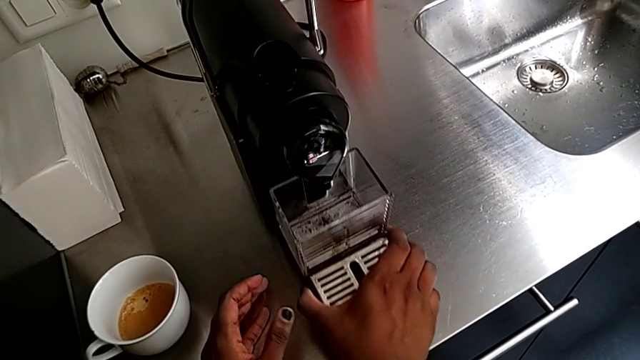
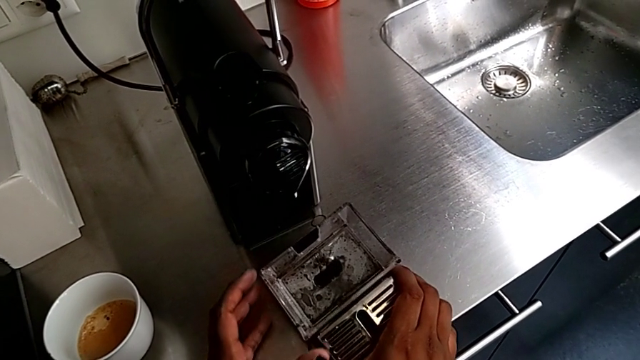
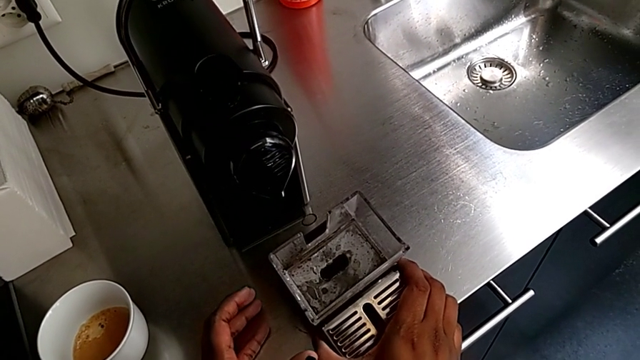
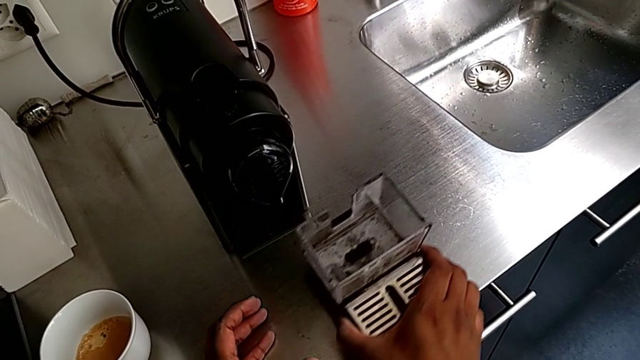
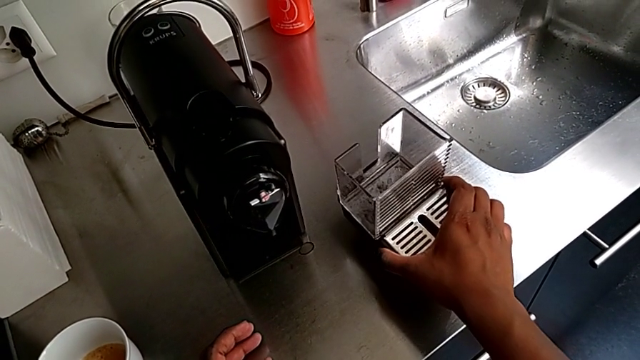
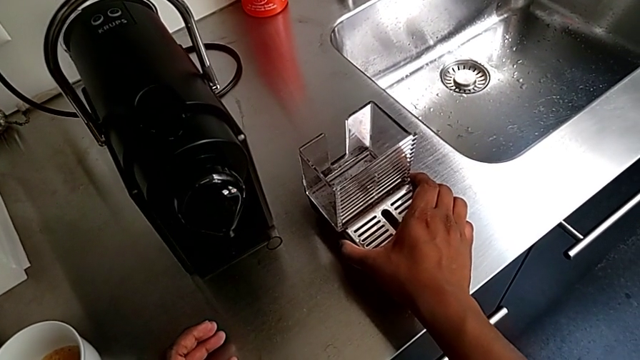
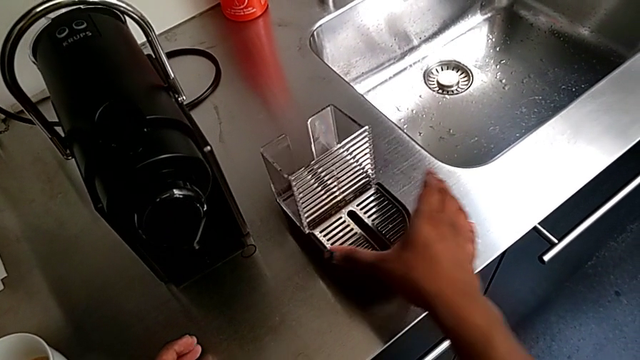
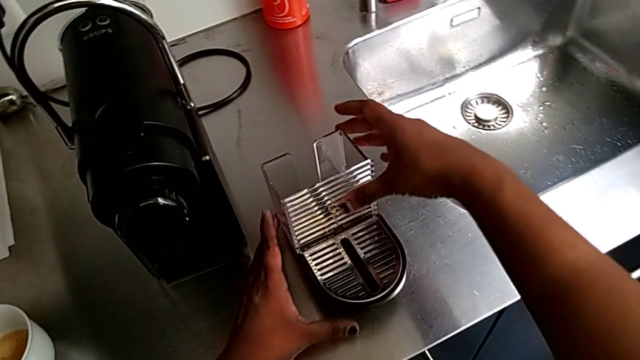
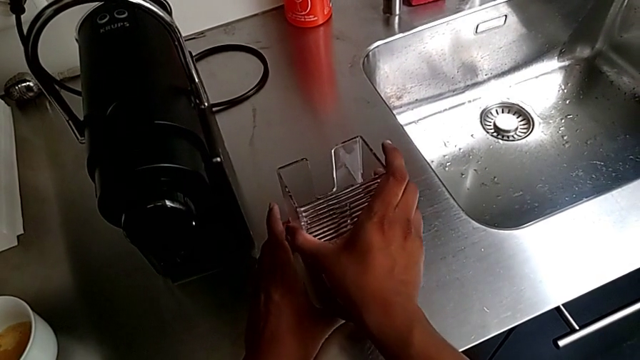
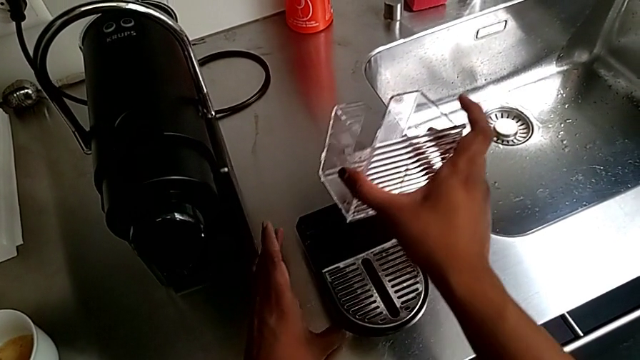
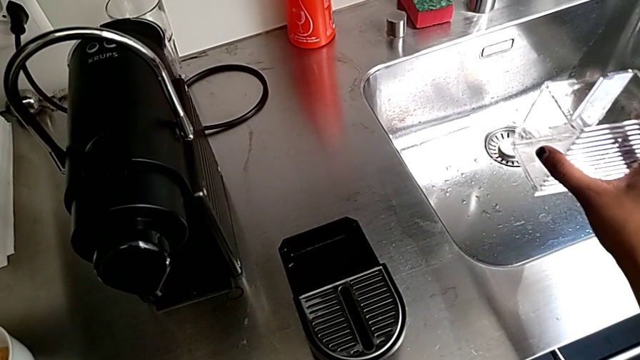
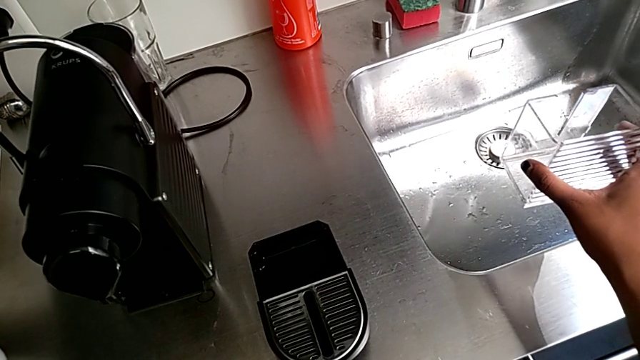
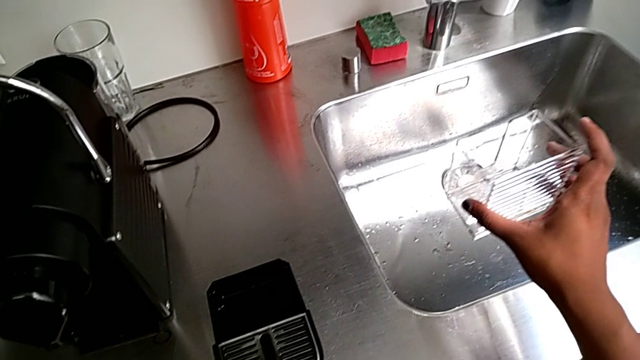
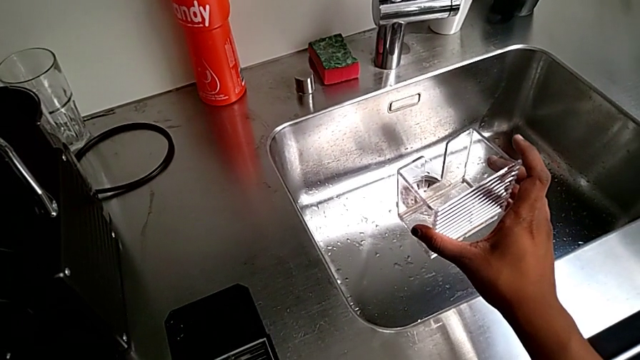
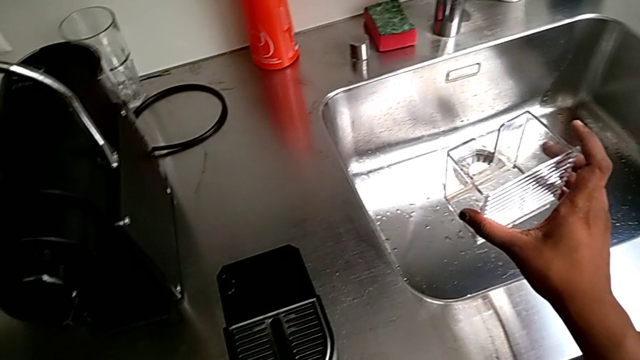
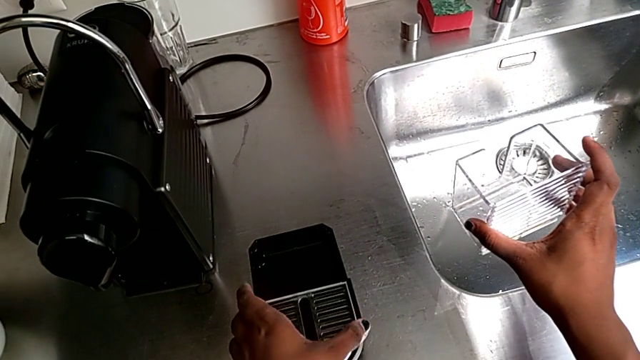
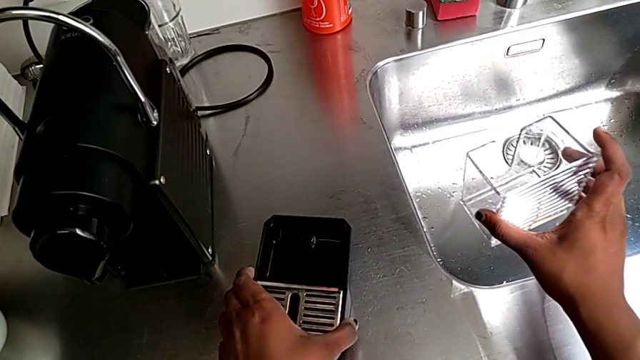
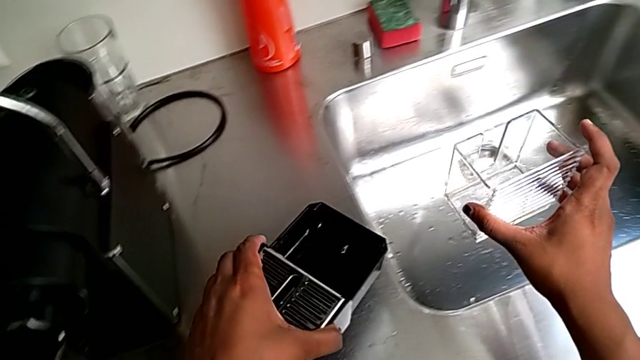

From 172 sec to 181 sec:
The camera wearer is emptying the drip tray. They place the drip tray with the right hand, lift the capsule container, grab the drip tray with the right hand and lift it with the left hand.

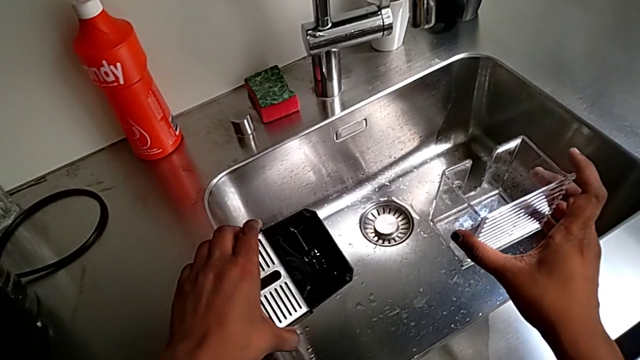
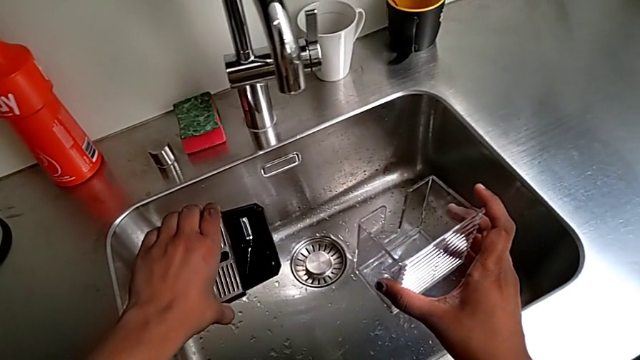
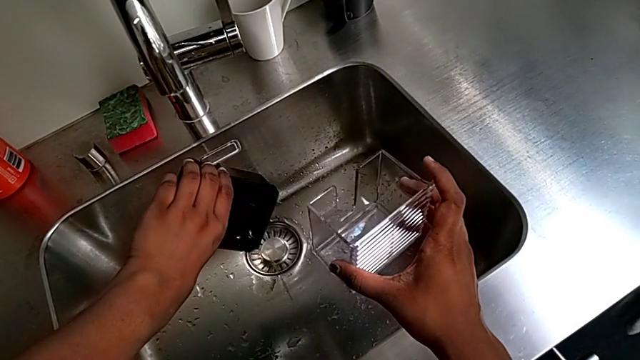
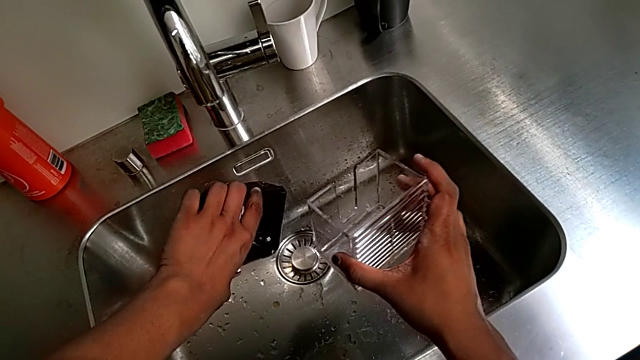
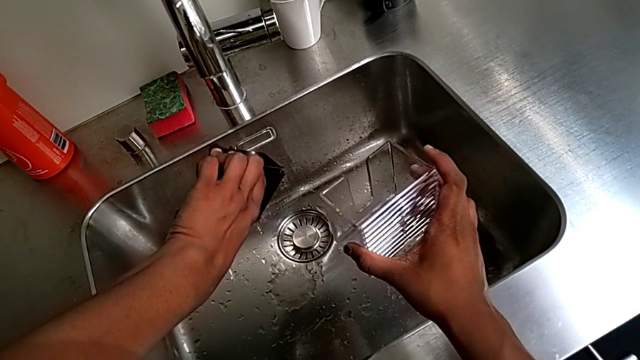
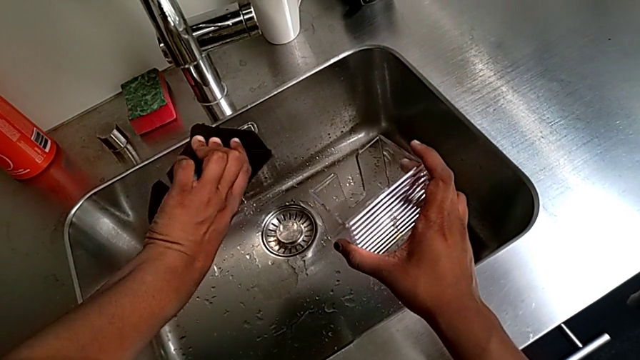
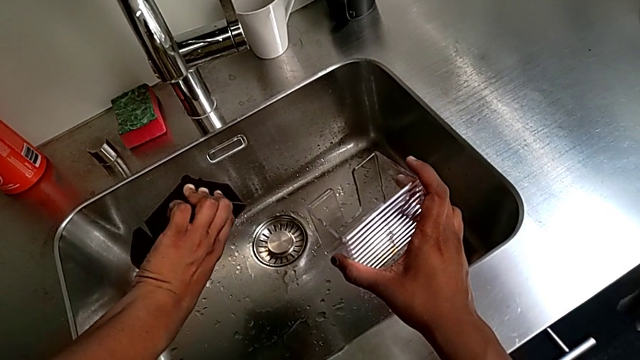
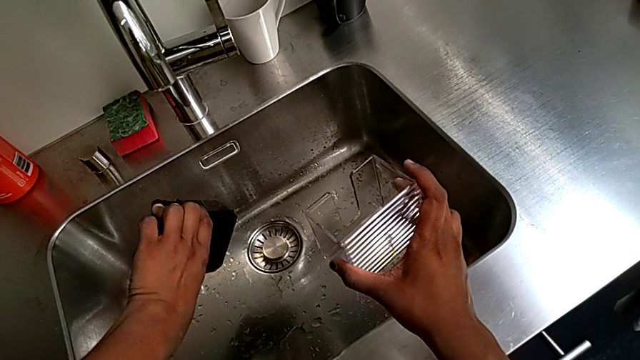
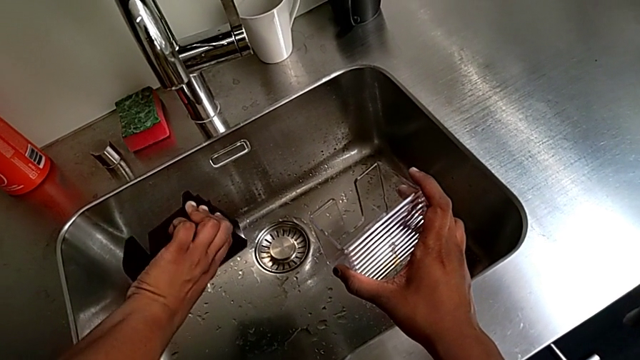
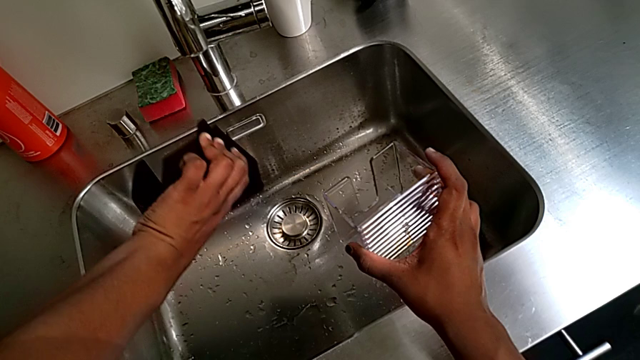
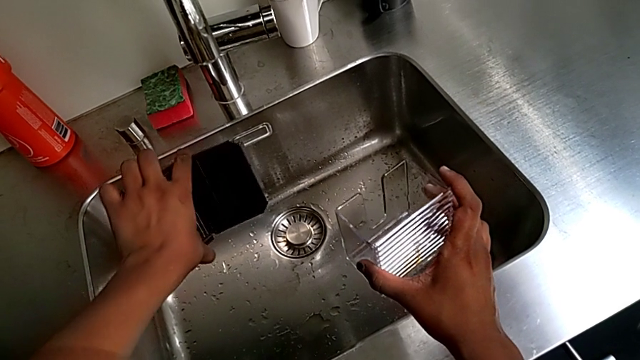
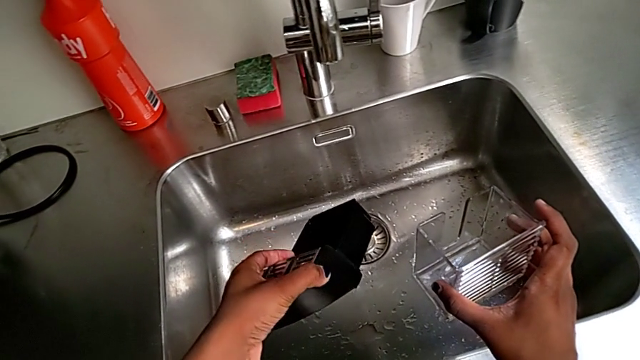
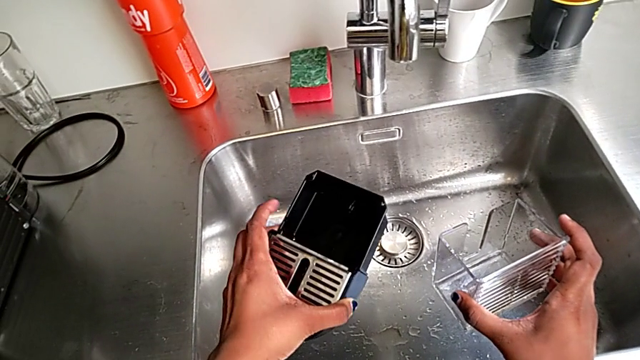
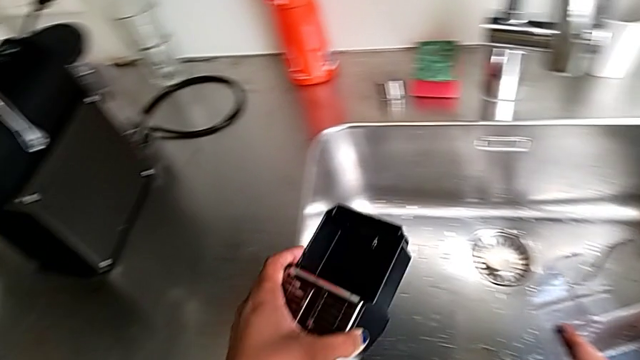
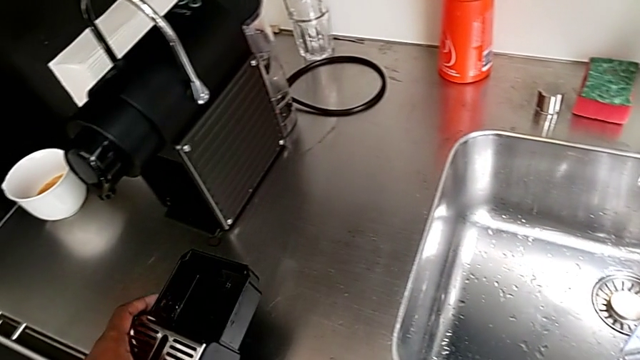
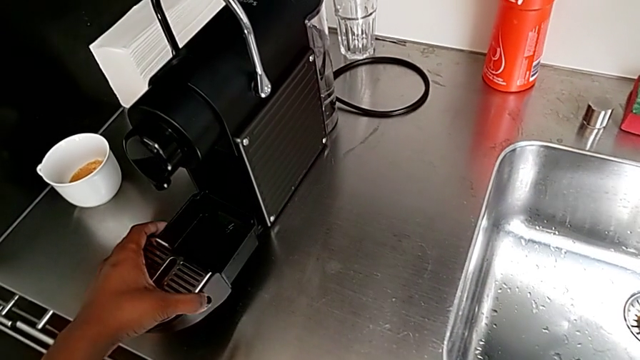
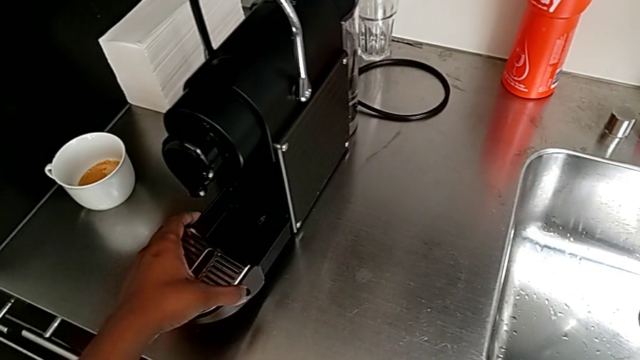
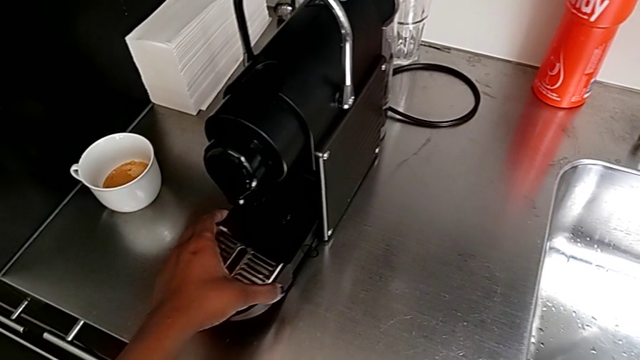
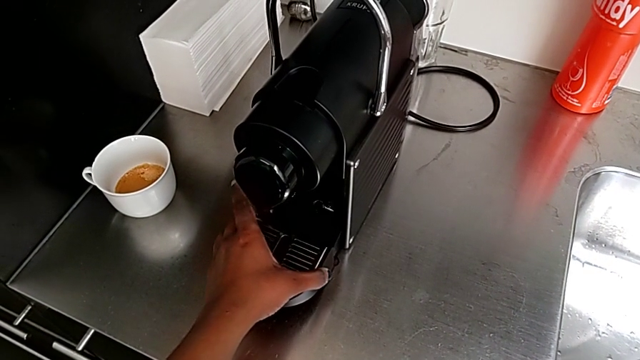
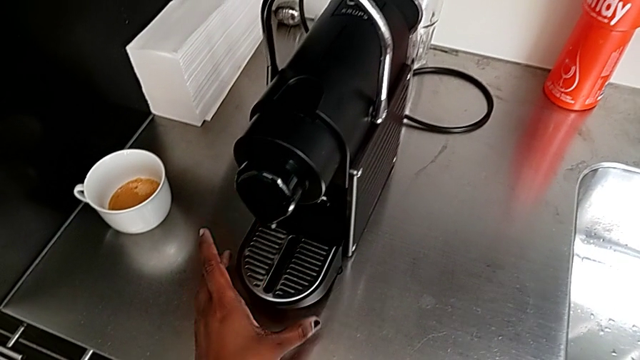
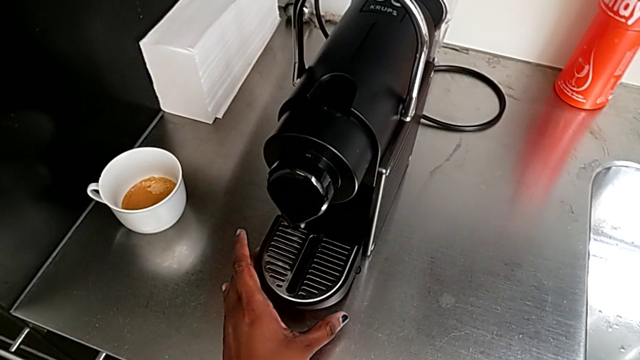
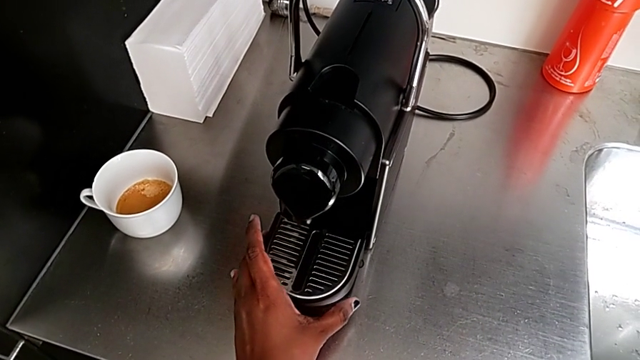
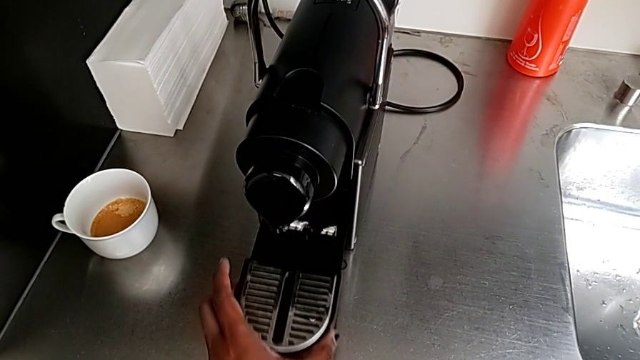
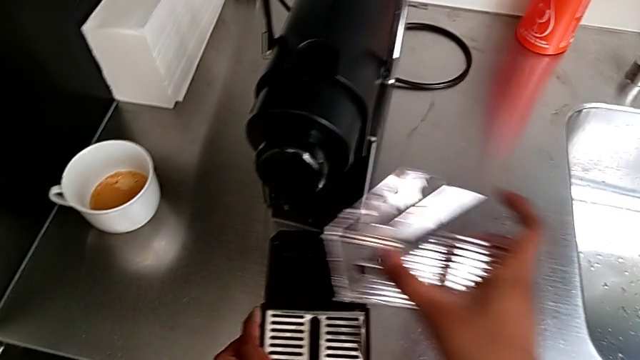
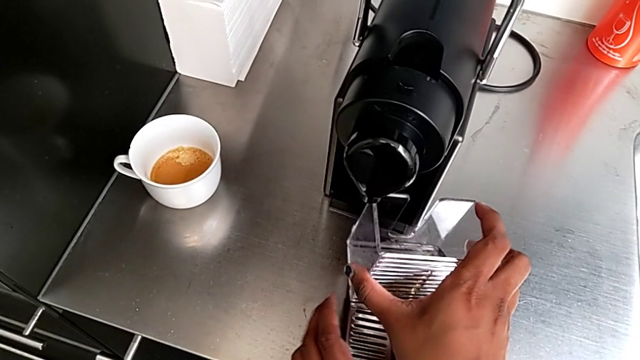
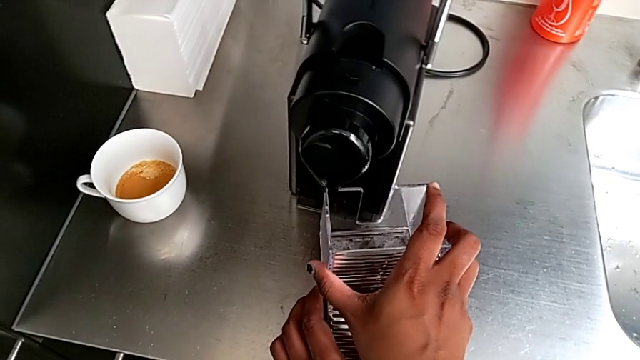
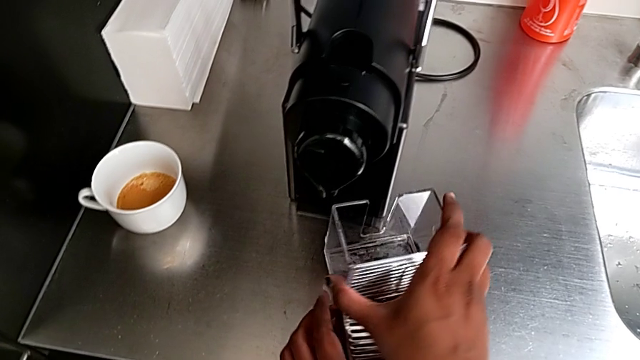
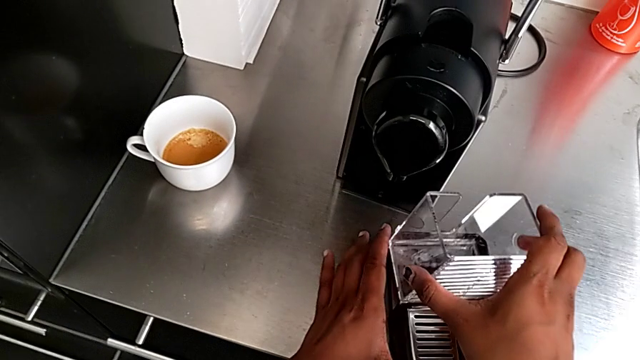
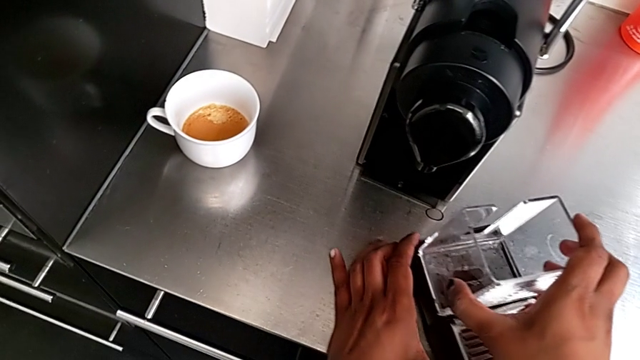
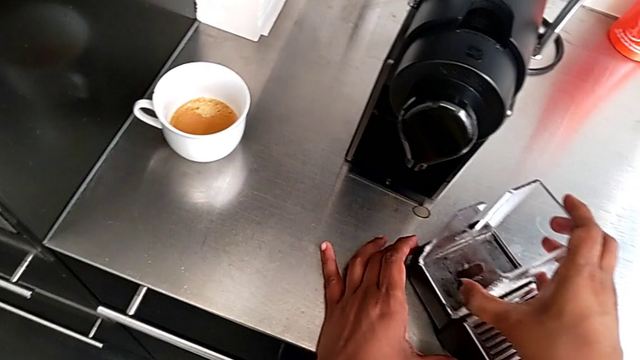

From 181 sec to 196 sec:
The camera wearer is emptying the drip tray. They empty the drip tray, approach the espresso machine with the left hand, wrongly push the drip tray, assembling it without the capsule container into the coffee capsule machine, pull it and begin to assemble the capsule container with the right hand.
